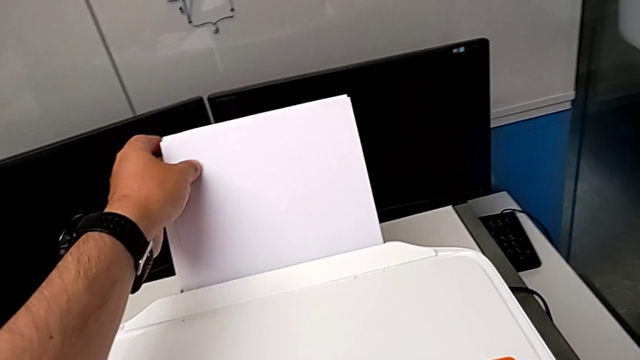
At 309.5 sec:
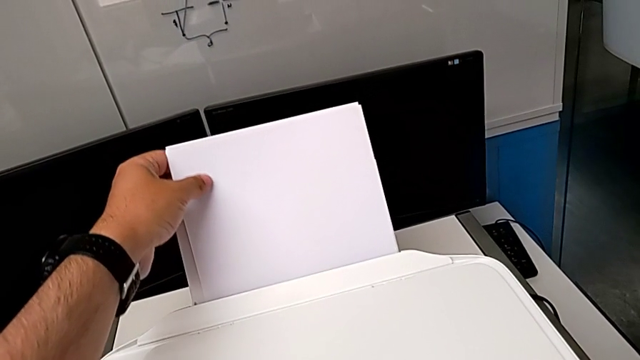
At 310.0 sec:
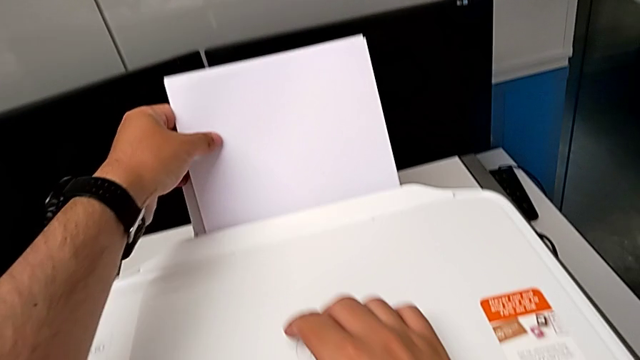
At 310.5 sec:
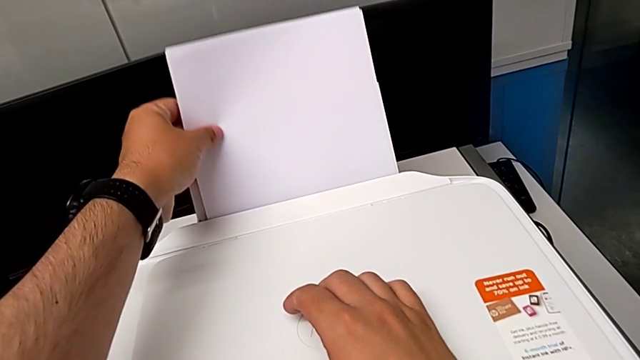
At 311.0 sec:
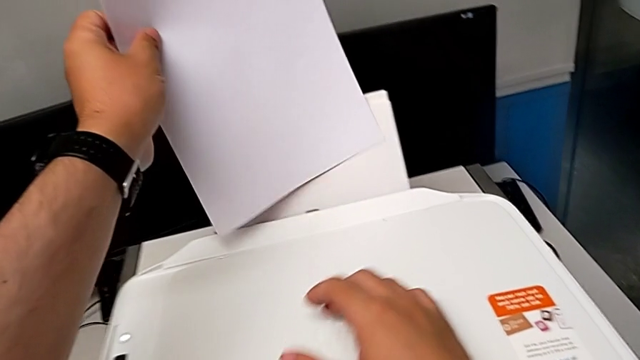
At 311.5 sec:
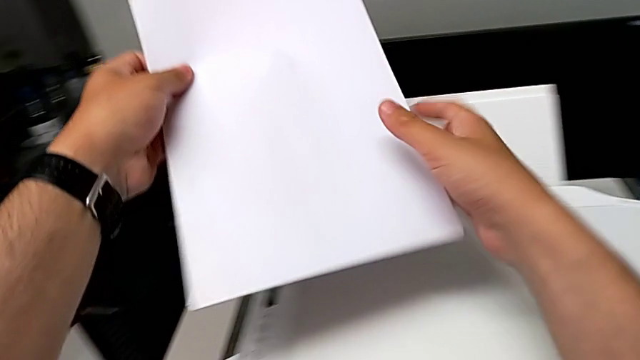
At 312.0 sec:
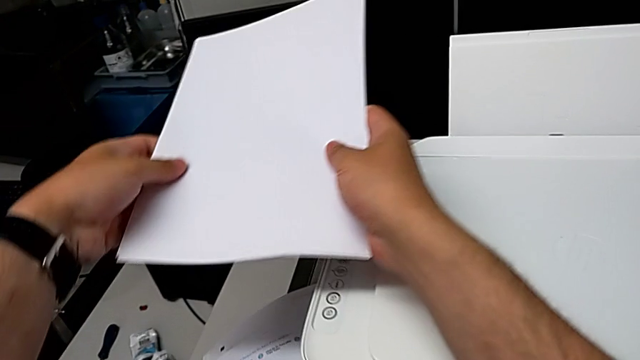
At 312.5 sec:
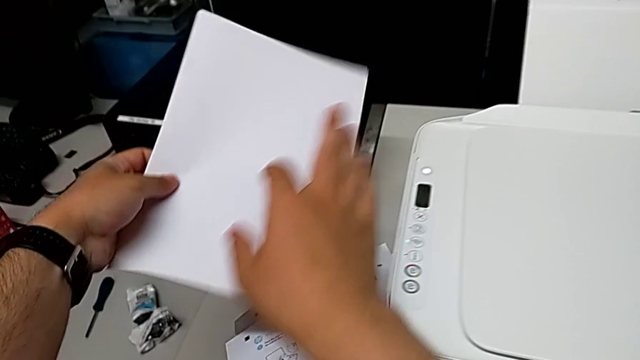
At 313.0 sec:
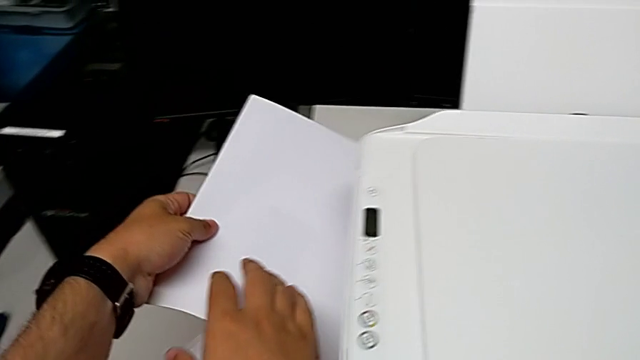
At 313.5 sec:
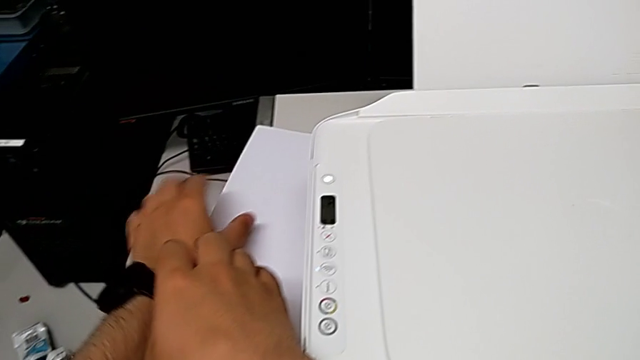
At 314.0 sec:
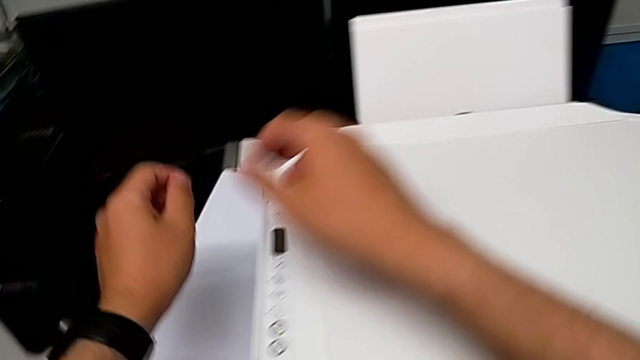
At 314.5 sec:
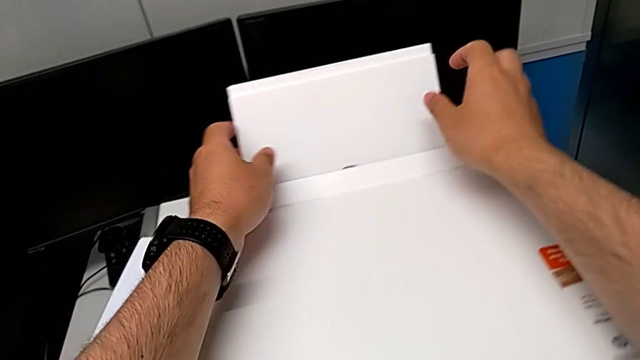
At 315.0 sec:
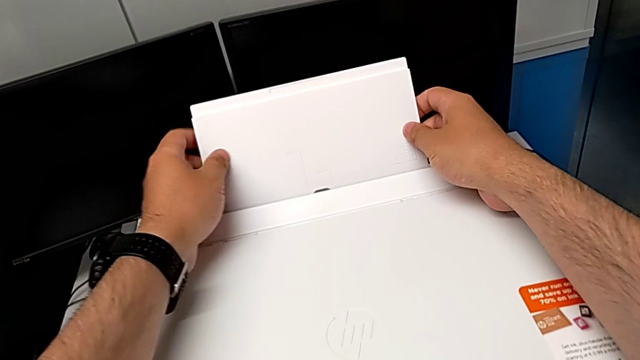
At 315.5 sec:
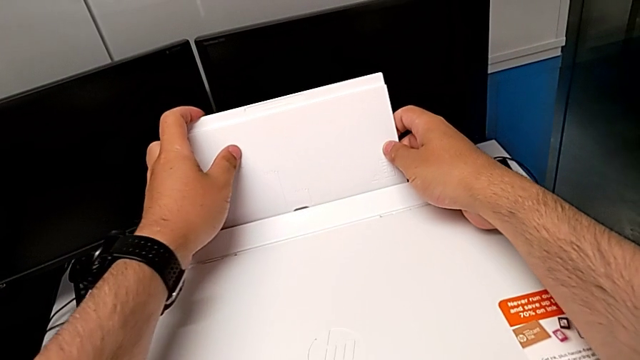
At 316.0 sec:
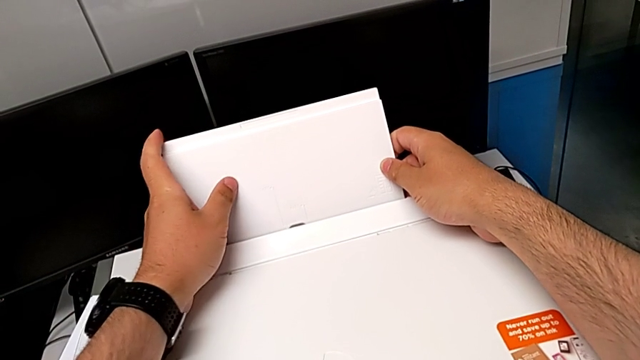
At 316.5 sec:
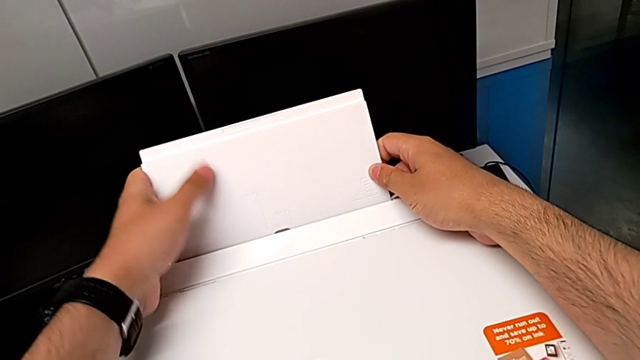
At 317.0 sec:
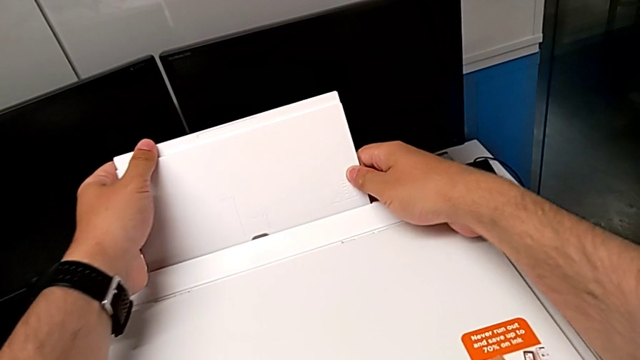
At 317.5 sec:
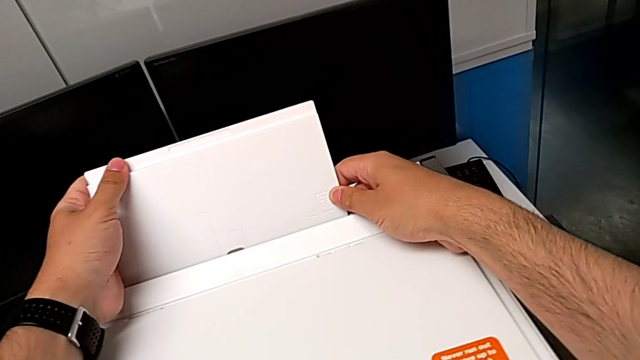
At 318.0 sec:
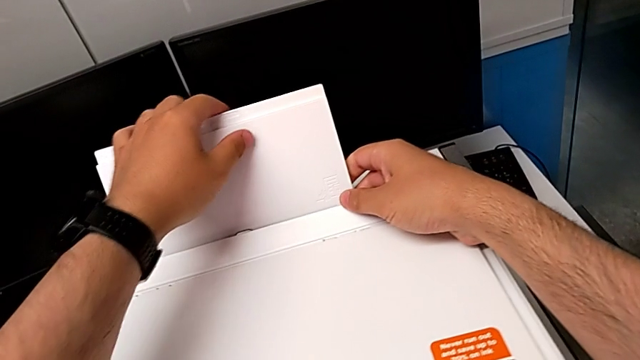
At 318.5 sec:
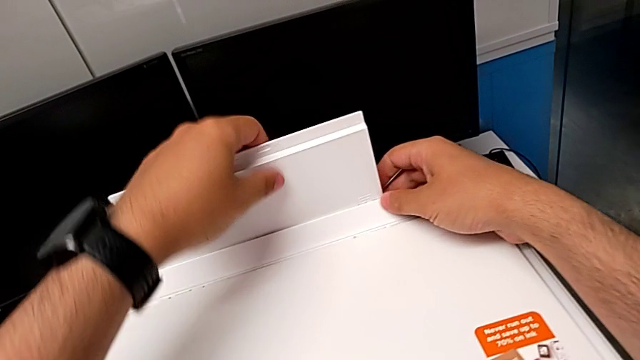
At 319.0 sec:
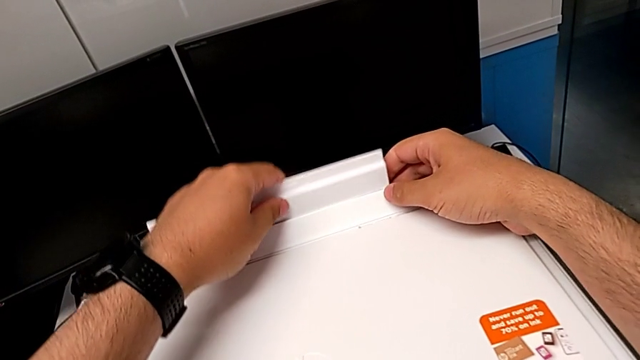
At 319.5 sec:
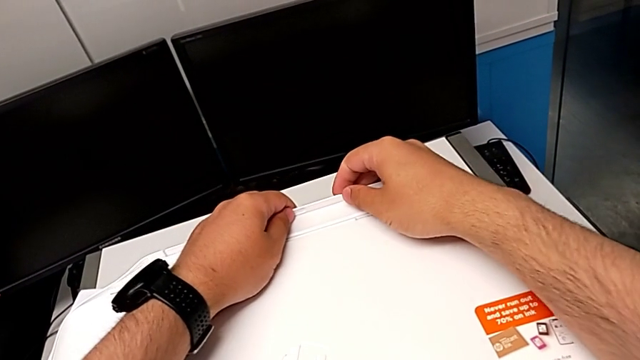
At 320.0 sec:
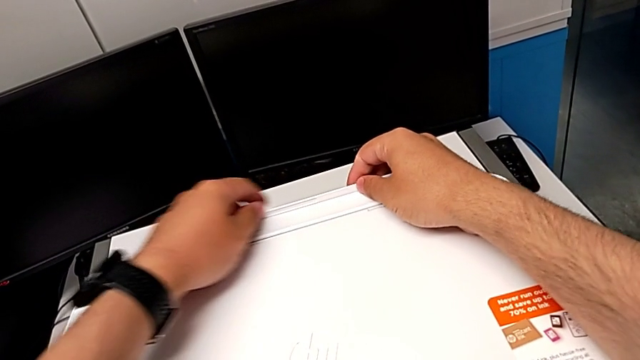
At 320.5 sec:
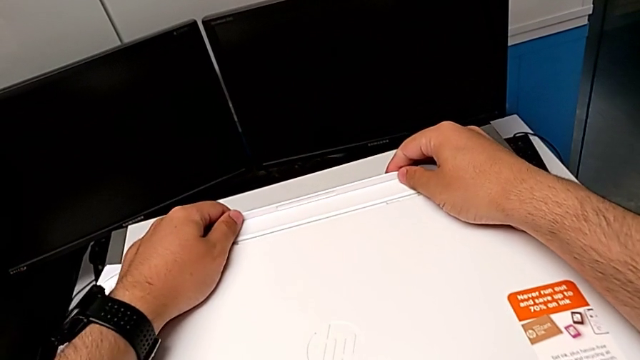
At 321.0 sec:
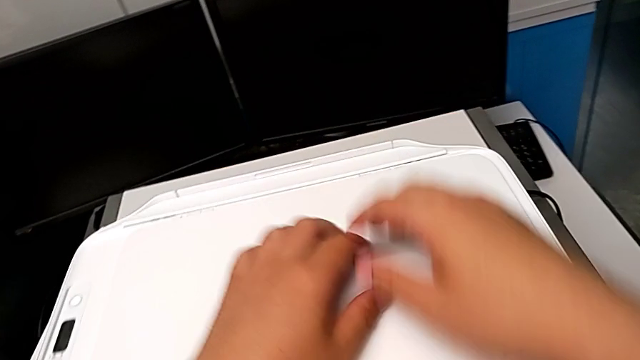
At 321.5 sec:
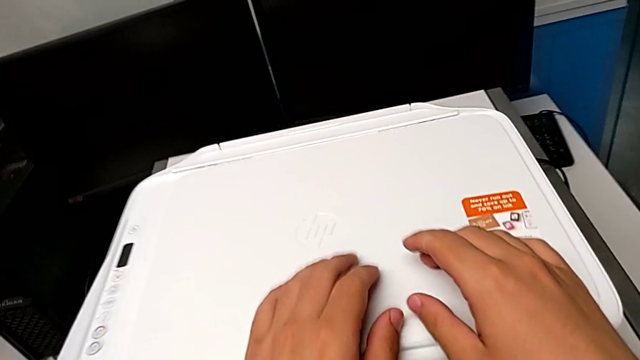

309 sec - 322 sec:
The camera wearer is closing the printer's trays. They grab the paper stack, withdraw it, place it, grab the paper tray, wrongly push it and close it.
